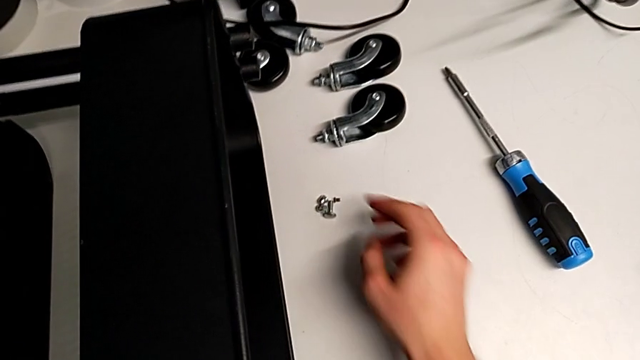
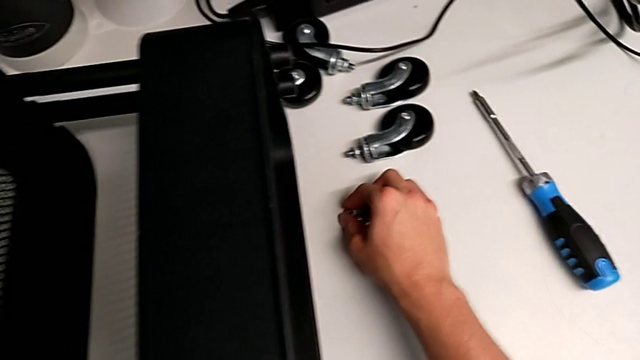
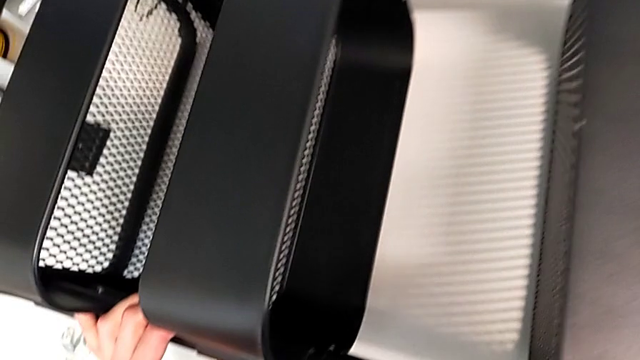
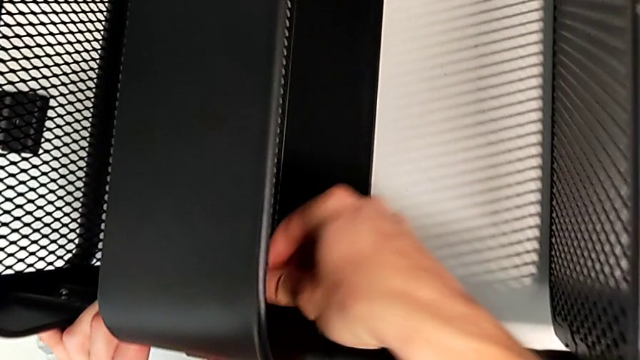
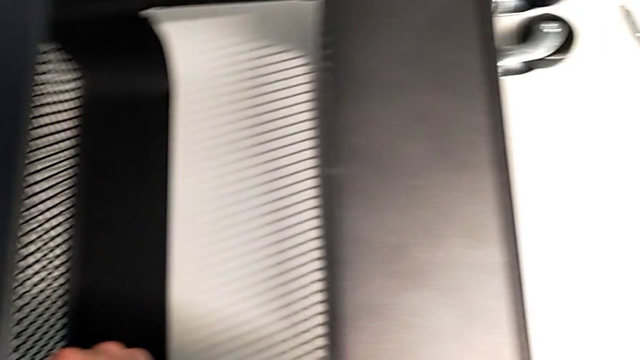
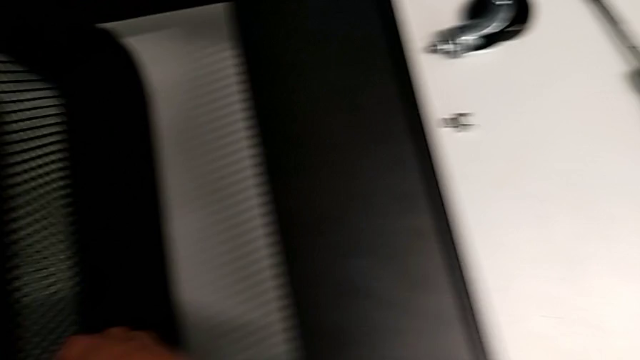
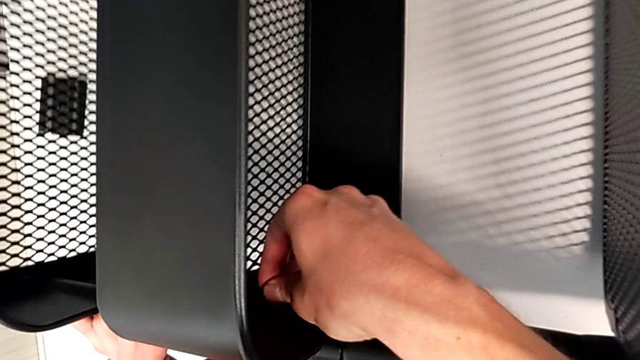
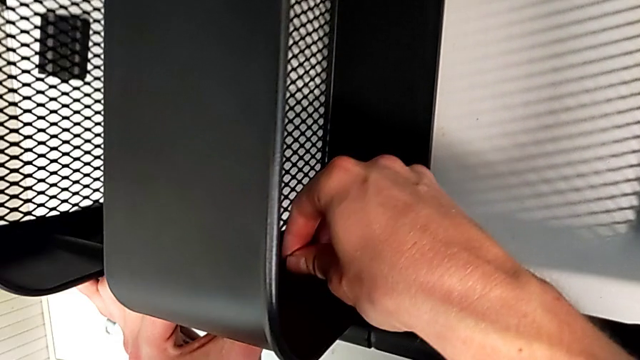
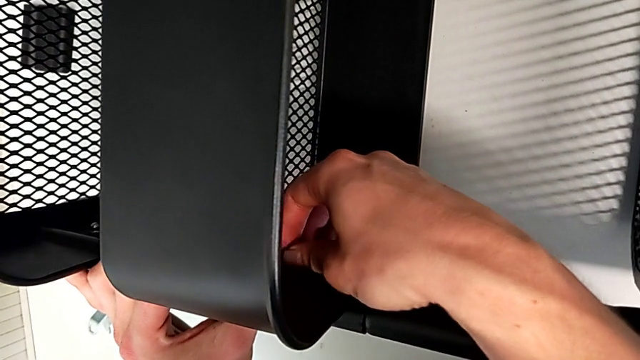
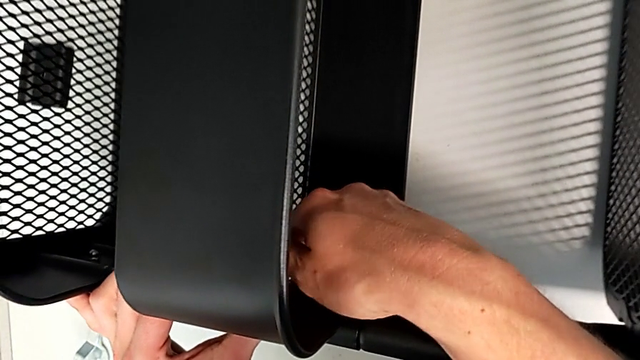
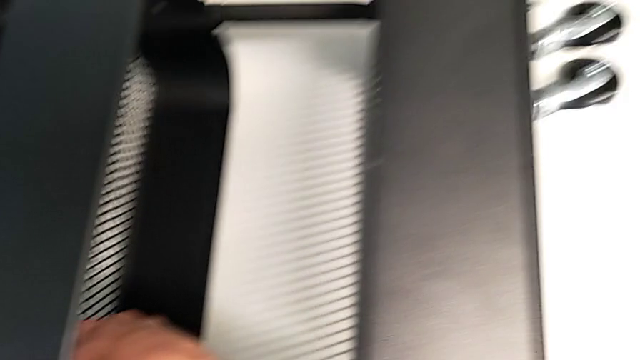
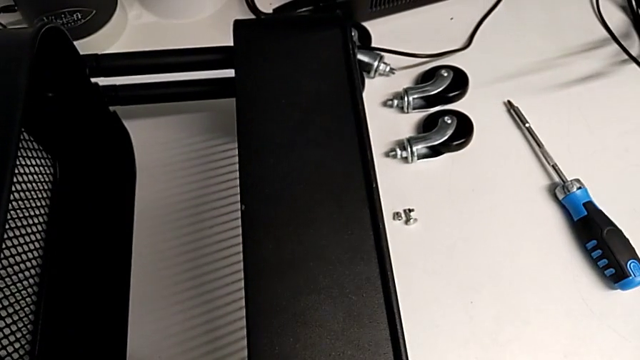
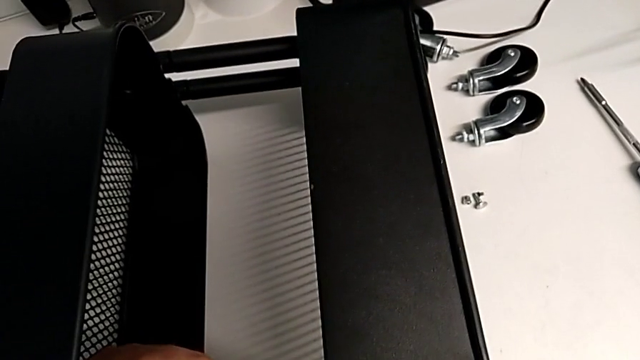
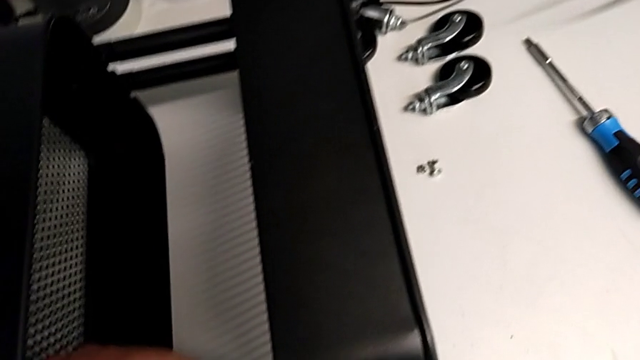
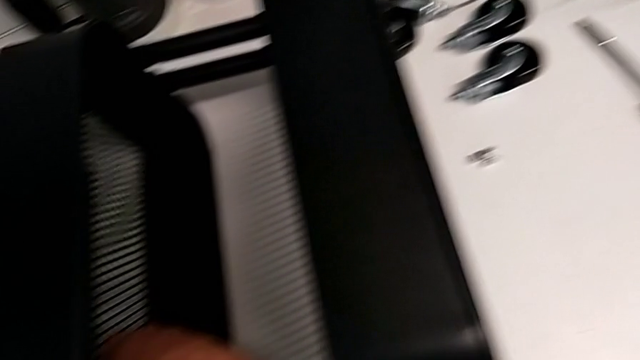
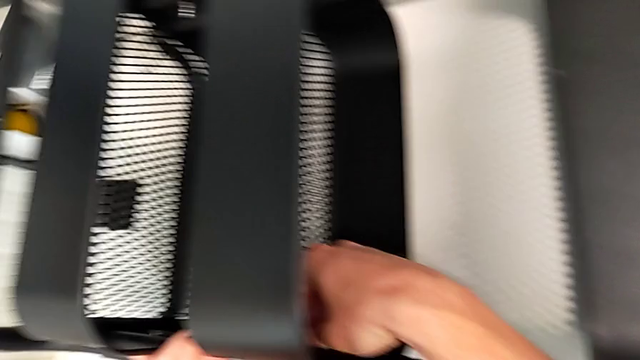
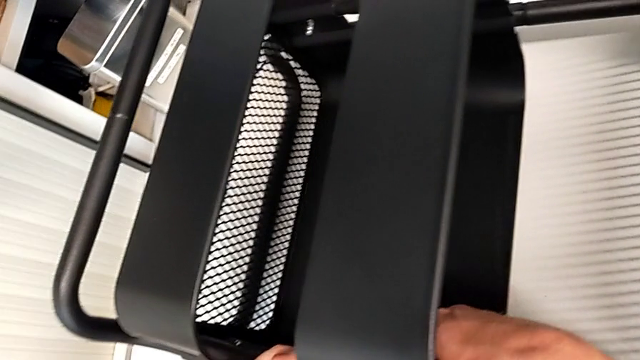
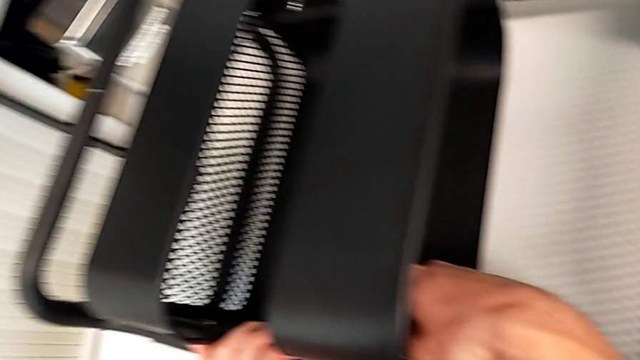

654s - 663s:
The camera wearer is assembling the middle tray with bolts into the sidebars. They grab the hexagon cap nut, insert it and begin to screw it.

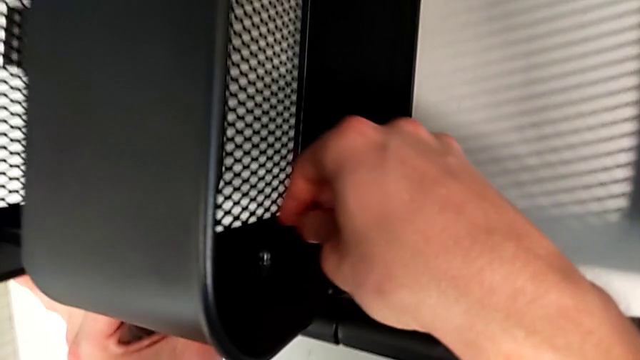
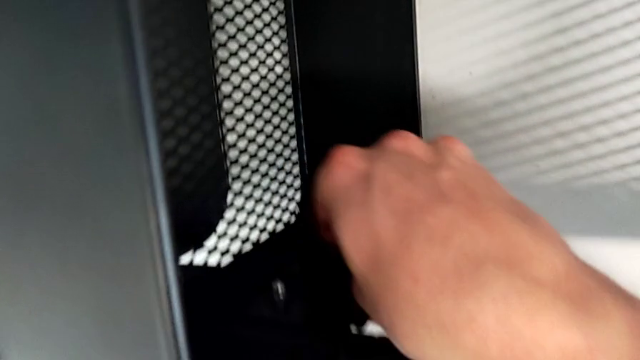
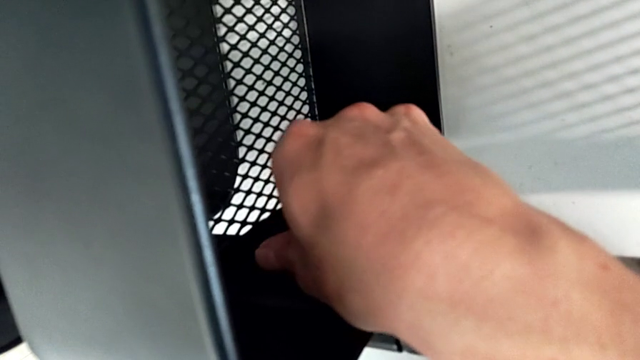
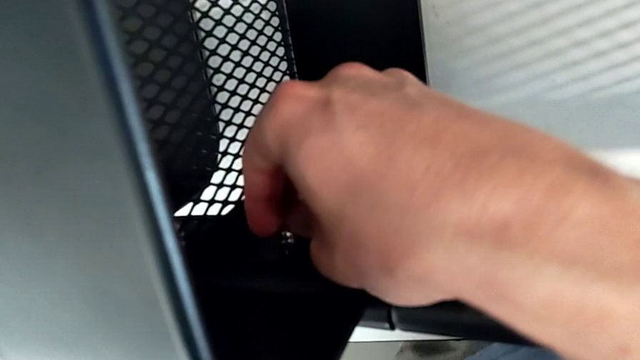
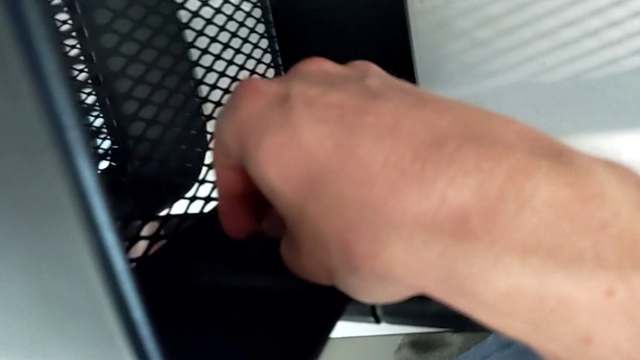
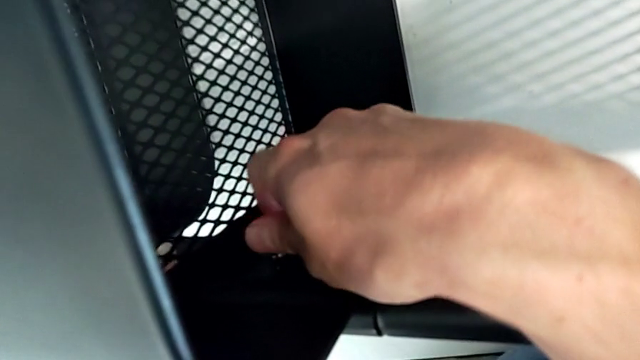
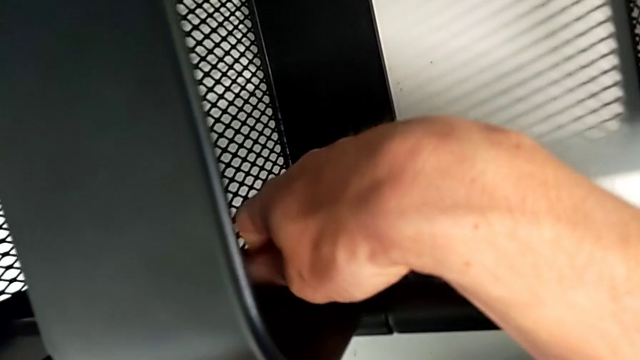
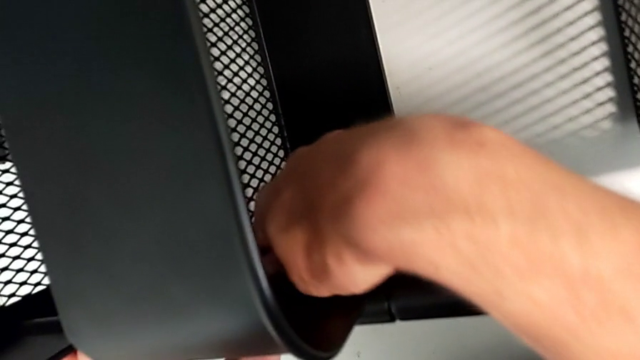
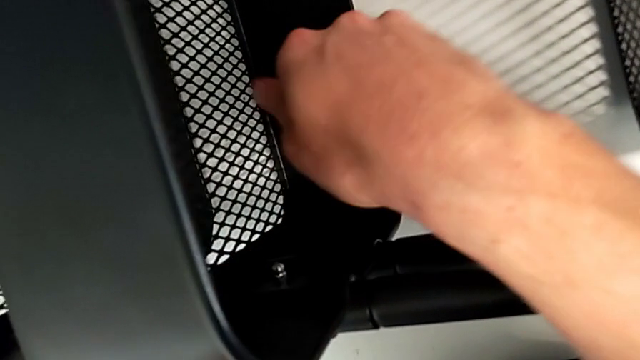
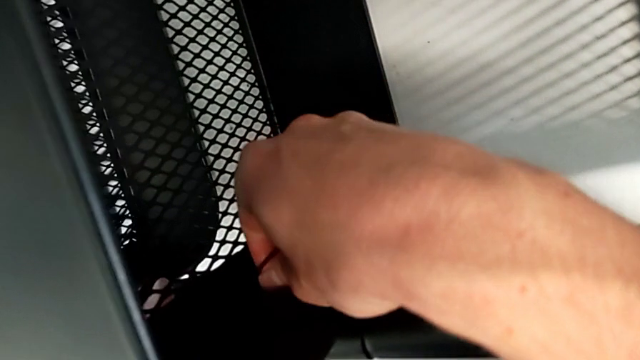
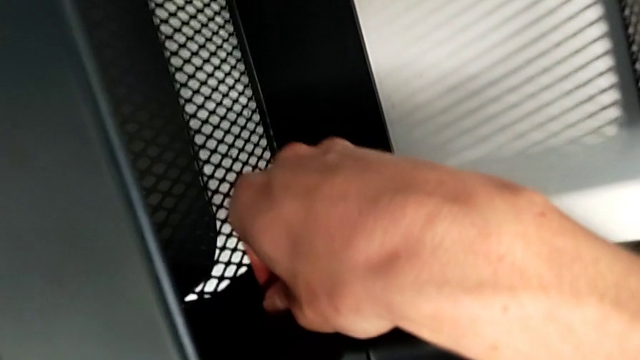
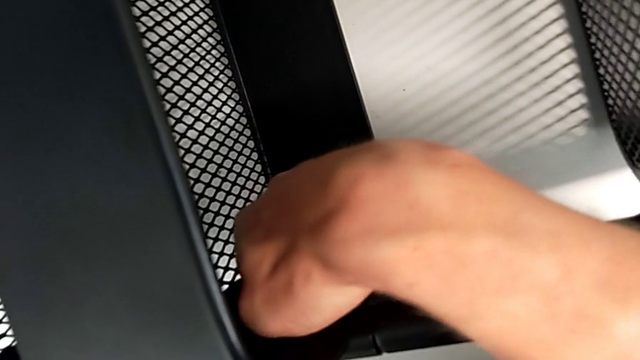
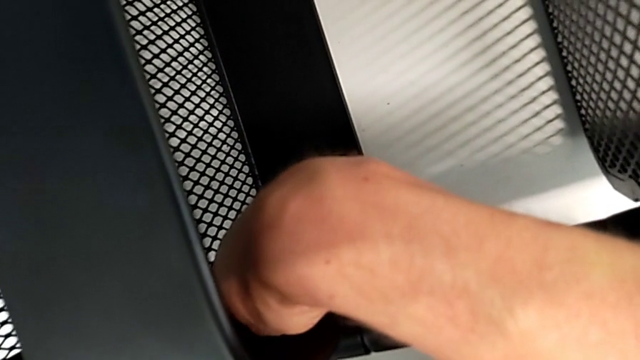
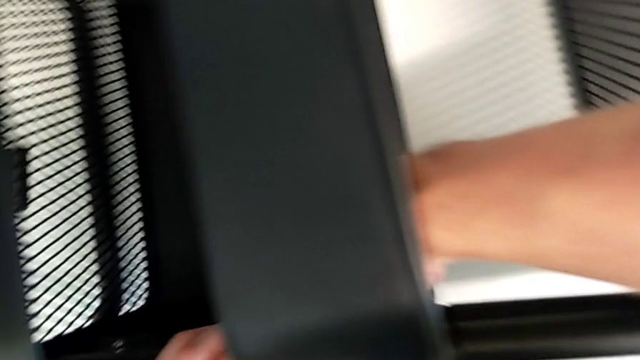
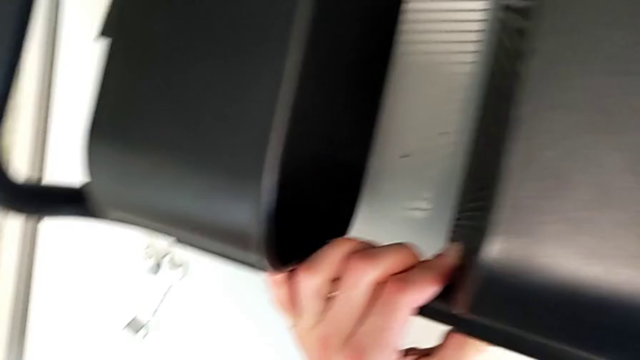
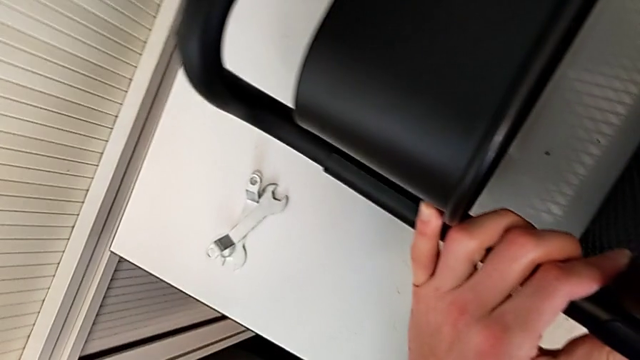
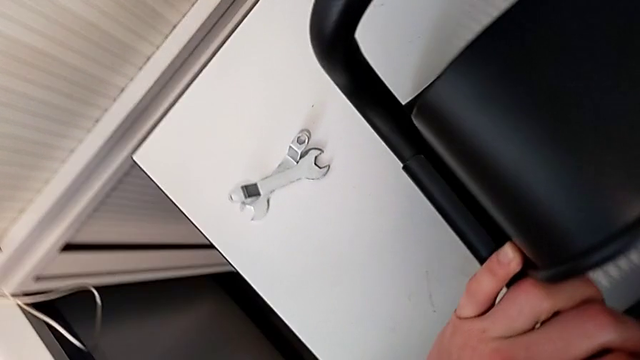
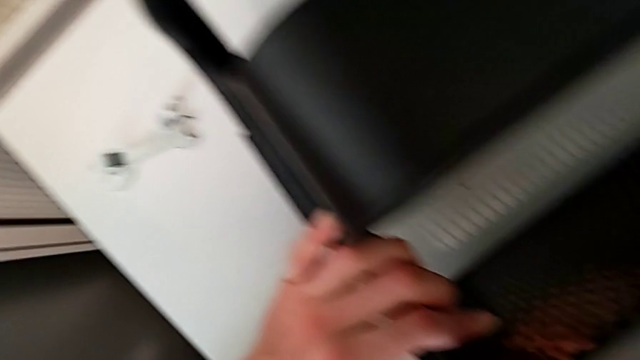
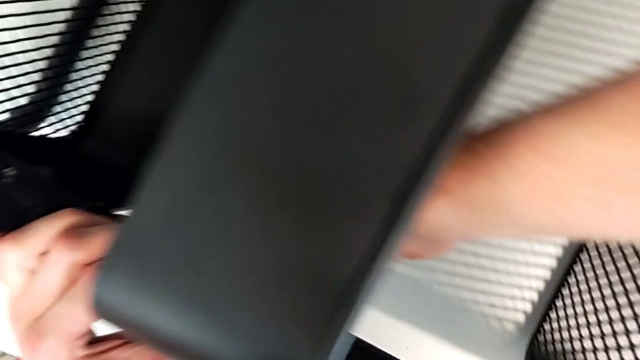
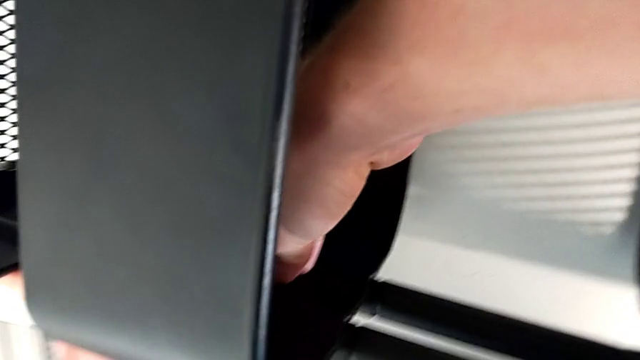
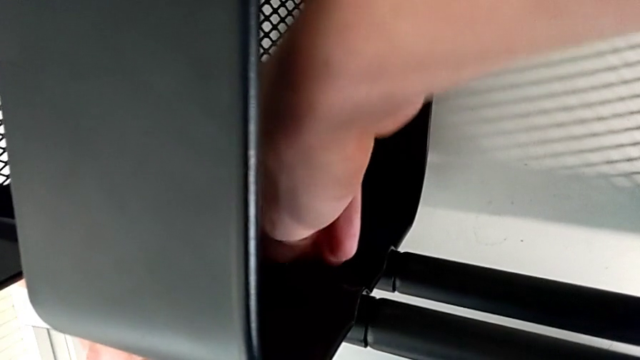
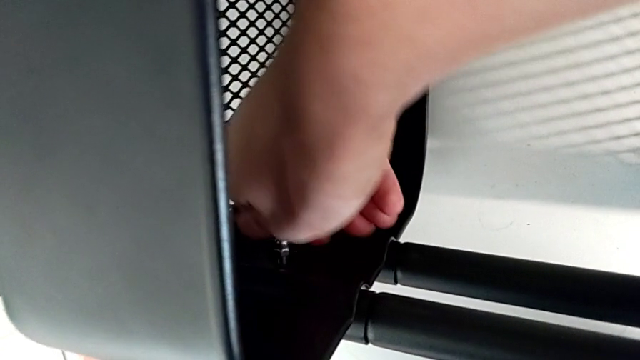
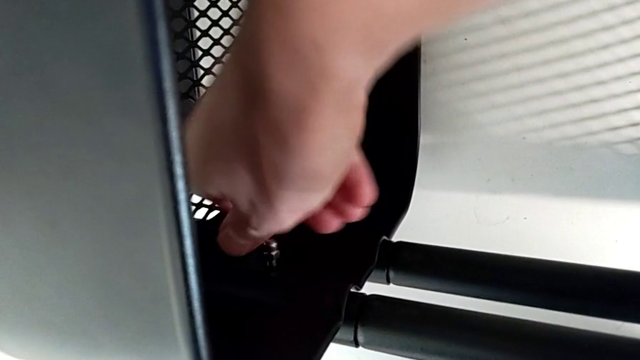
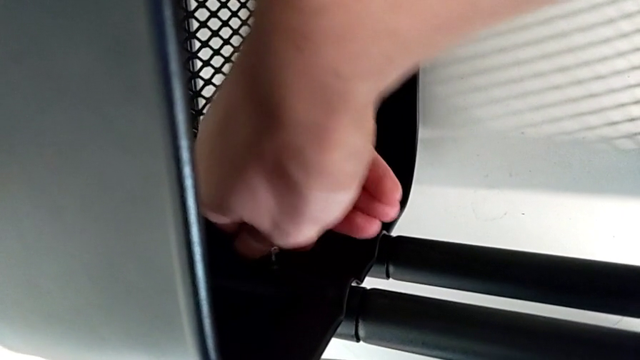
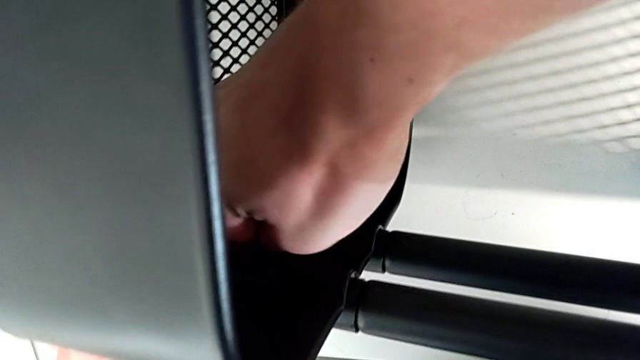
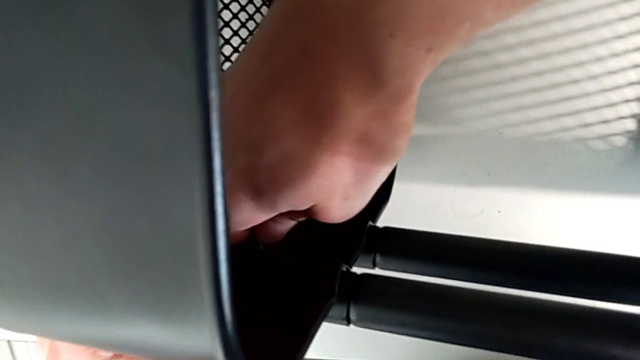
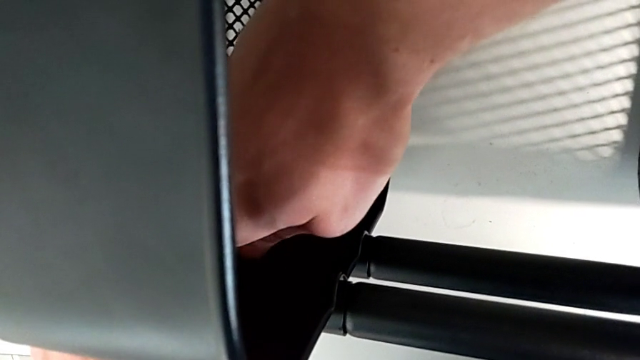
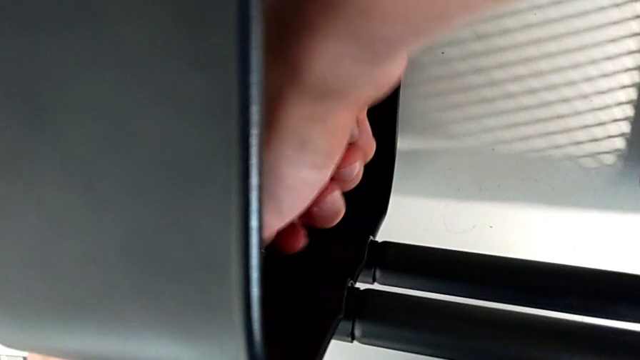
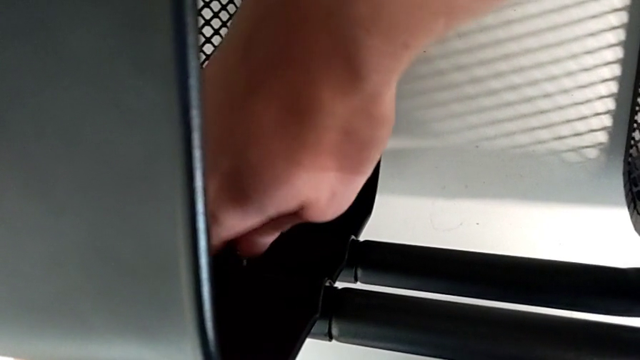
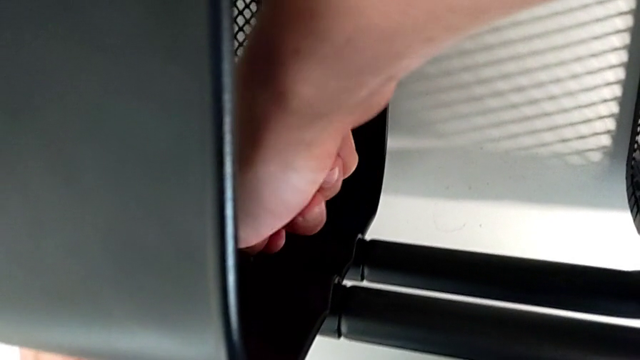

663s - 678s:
The camera wearer is assembling the middle tray with bolts into the sidebars. They keep screwing the hexagon cap nut.
